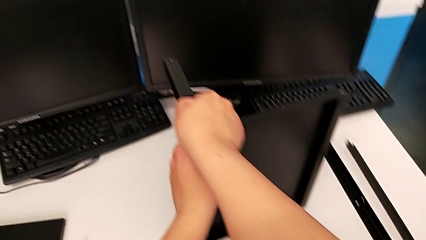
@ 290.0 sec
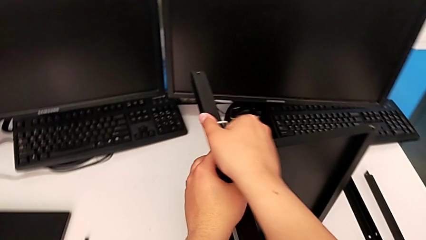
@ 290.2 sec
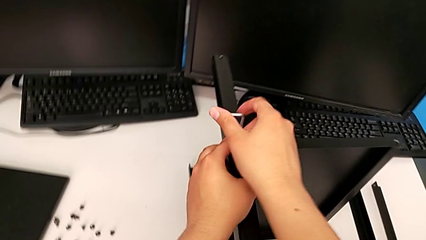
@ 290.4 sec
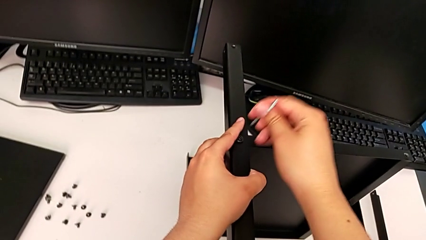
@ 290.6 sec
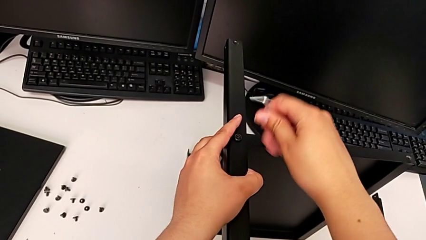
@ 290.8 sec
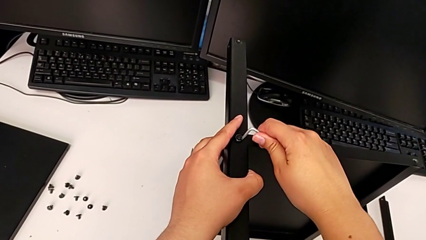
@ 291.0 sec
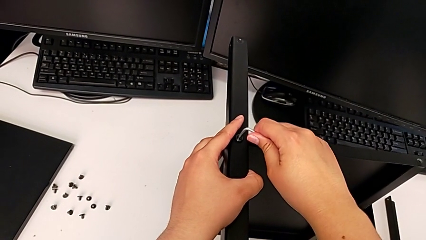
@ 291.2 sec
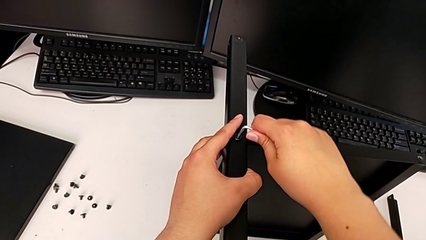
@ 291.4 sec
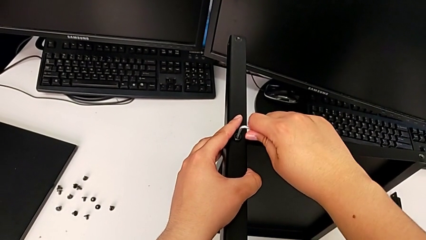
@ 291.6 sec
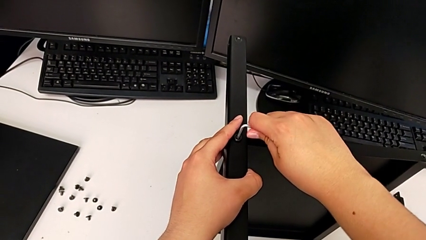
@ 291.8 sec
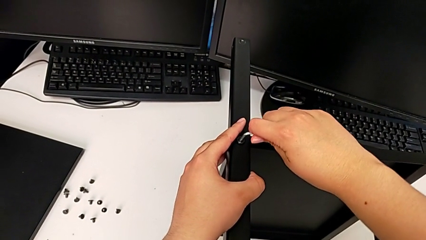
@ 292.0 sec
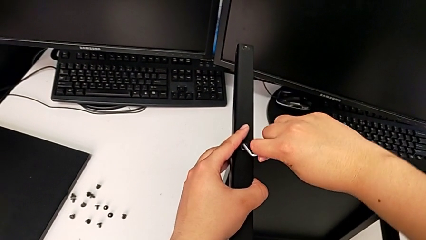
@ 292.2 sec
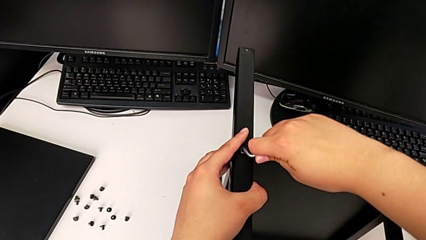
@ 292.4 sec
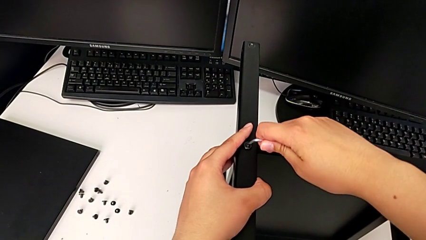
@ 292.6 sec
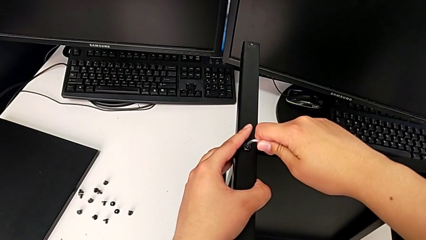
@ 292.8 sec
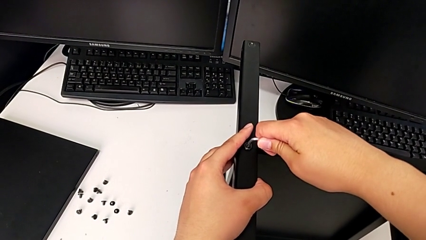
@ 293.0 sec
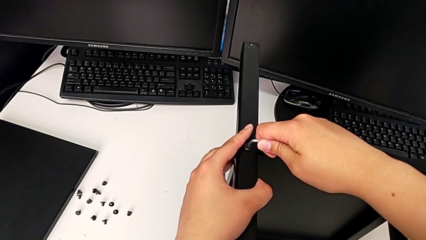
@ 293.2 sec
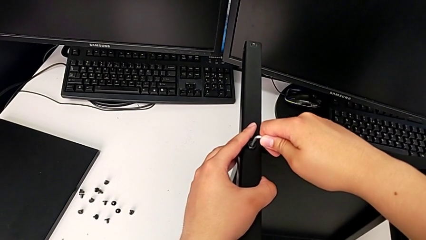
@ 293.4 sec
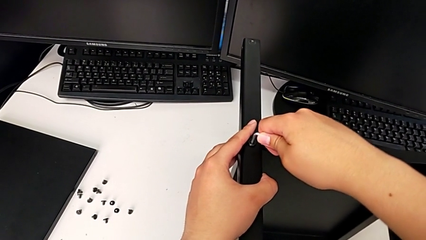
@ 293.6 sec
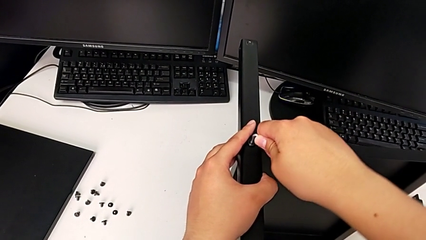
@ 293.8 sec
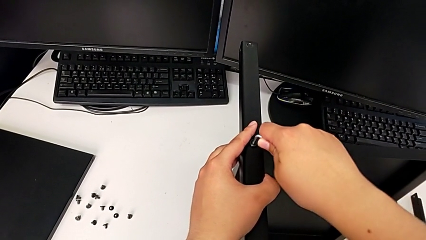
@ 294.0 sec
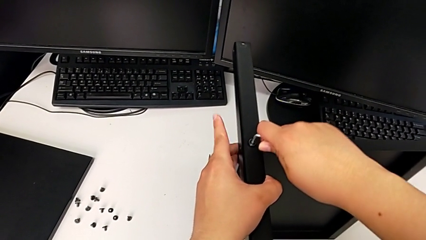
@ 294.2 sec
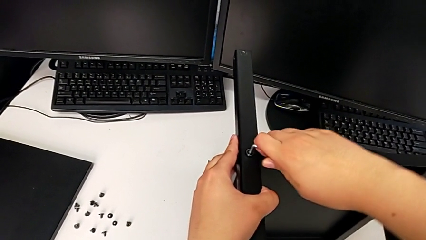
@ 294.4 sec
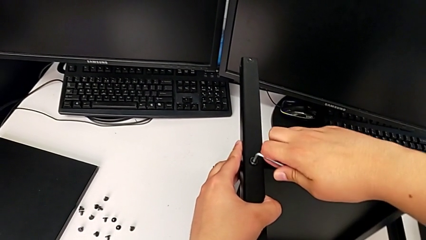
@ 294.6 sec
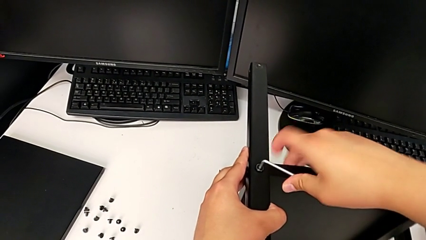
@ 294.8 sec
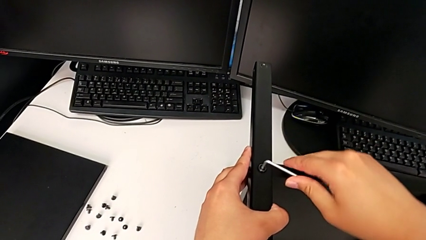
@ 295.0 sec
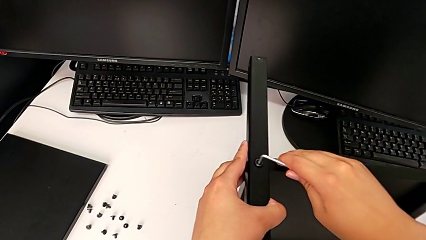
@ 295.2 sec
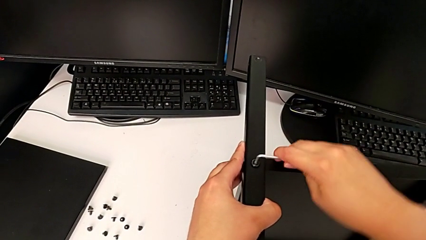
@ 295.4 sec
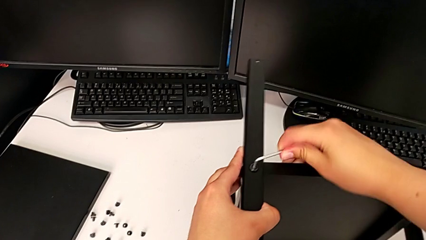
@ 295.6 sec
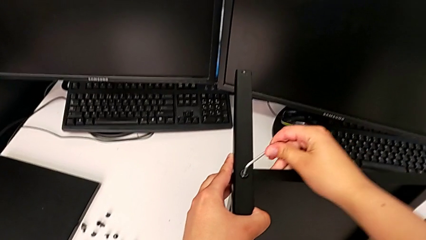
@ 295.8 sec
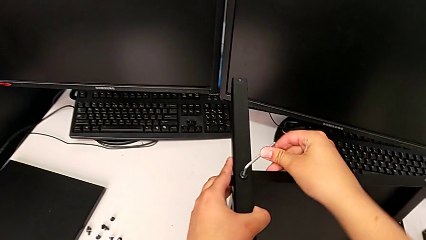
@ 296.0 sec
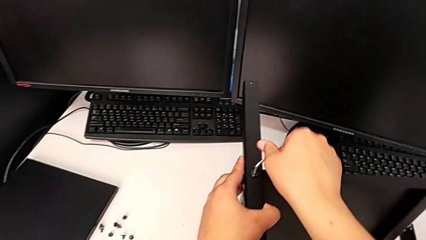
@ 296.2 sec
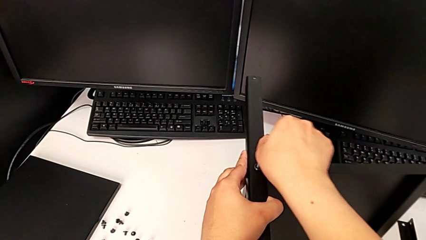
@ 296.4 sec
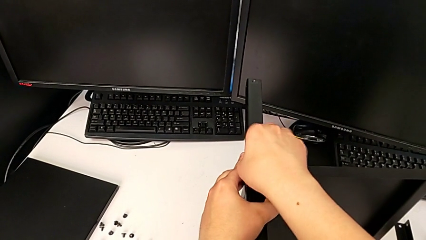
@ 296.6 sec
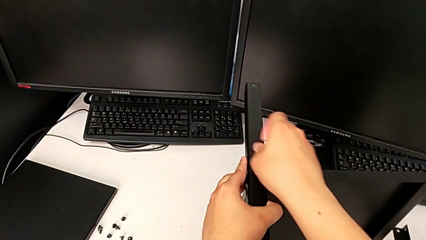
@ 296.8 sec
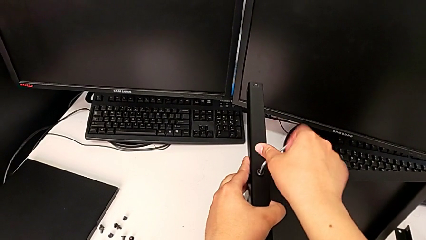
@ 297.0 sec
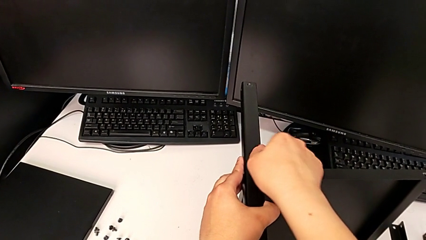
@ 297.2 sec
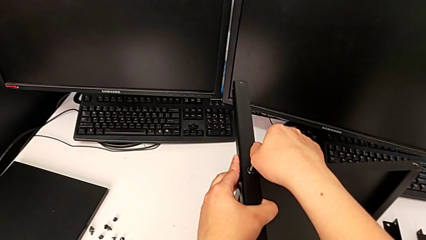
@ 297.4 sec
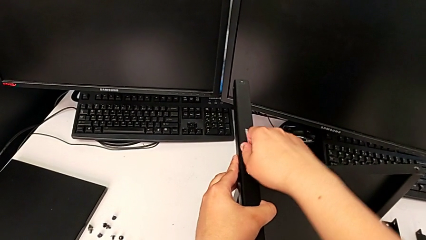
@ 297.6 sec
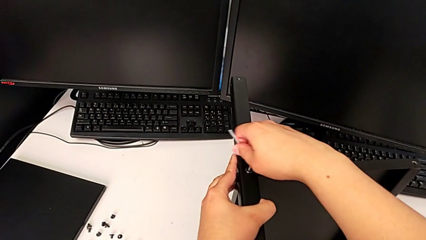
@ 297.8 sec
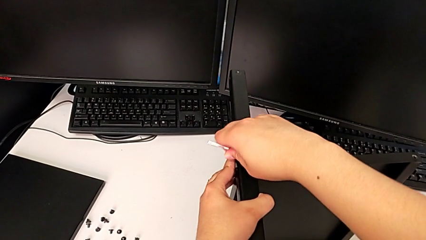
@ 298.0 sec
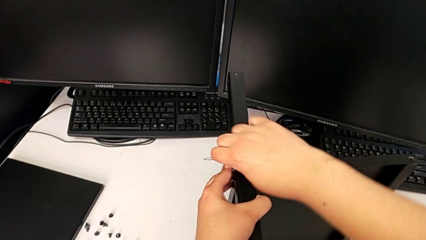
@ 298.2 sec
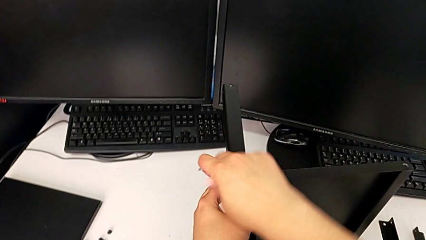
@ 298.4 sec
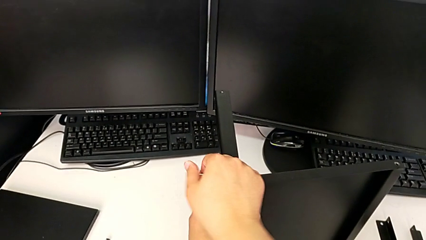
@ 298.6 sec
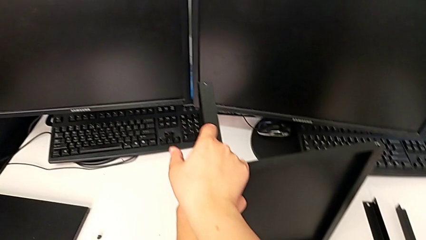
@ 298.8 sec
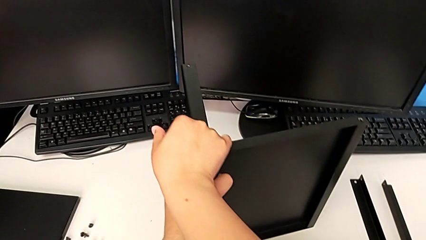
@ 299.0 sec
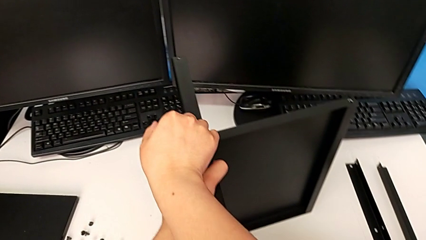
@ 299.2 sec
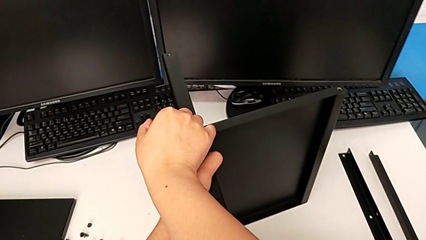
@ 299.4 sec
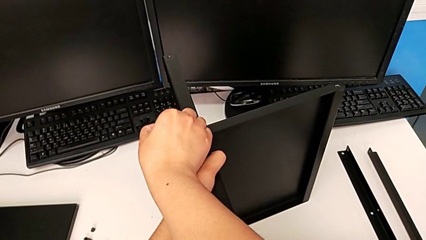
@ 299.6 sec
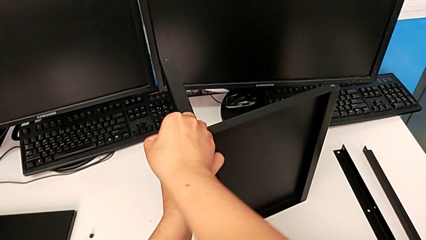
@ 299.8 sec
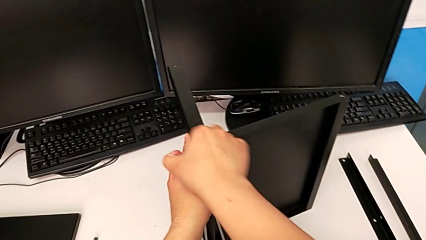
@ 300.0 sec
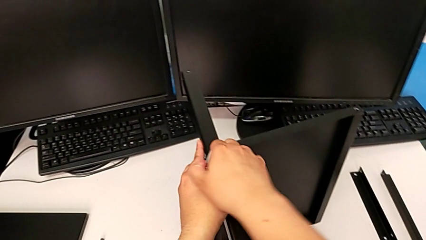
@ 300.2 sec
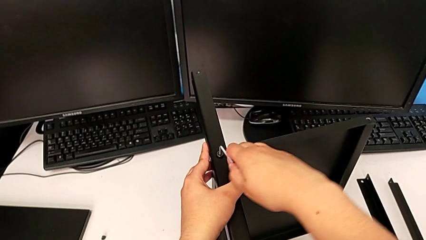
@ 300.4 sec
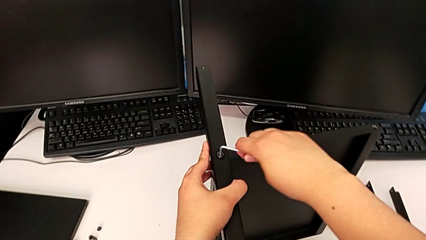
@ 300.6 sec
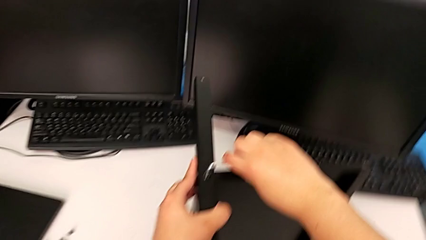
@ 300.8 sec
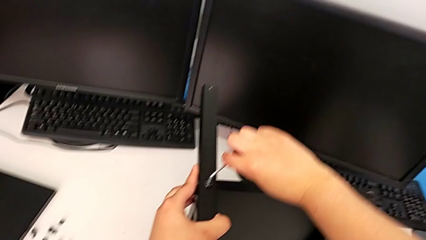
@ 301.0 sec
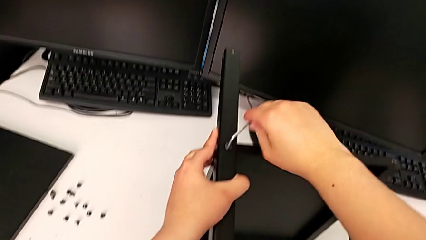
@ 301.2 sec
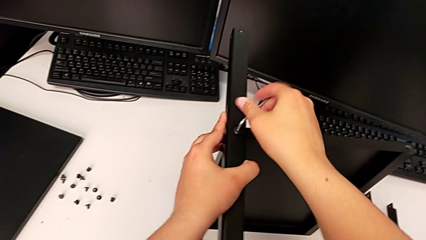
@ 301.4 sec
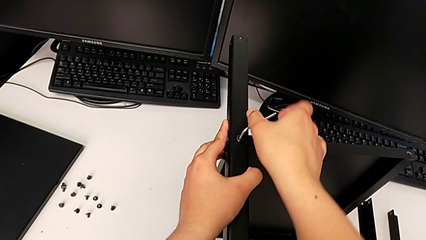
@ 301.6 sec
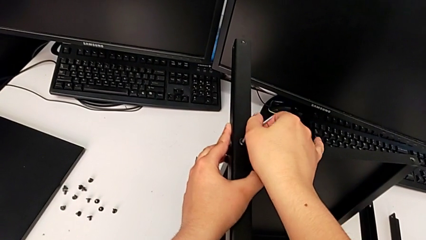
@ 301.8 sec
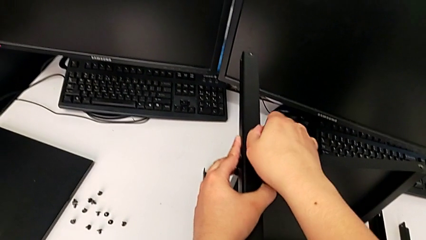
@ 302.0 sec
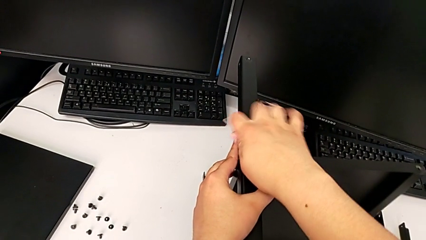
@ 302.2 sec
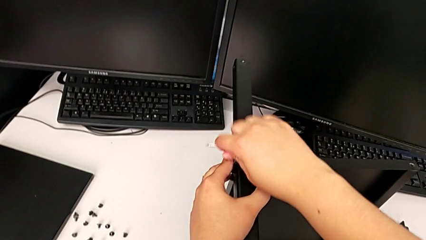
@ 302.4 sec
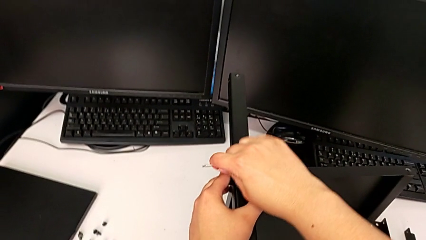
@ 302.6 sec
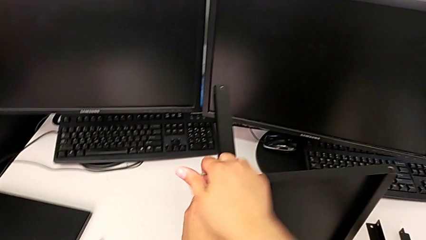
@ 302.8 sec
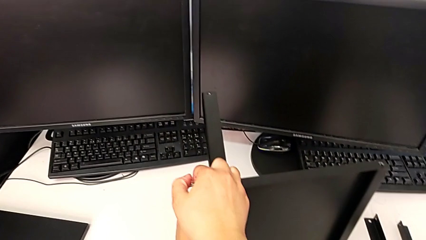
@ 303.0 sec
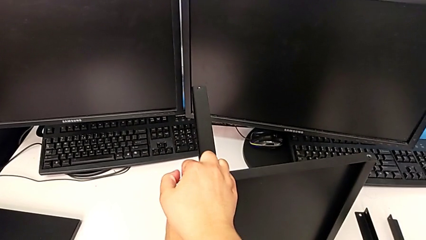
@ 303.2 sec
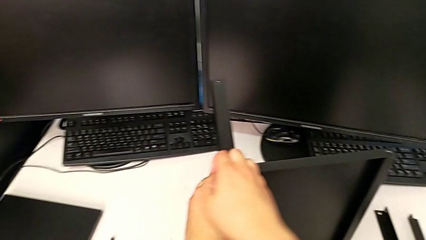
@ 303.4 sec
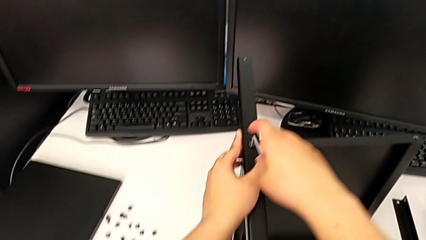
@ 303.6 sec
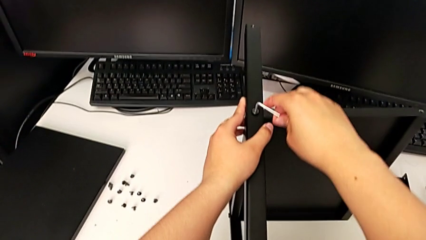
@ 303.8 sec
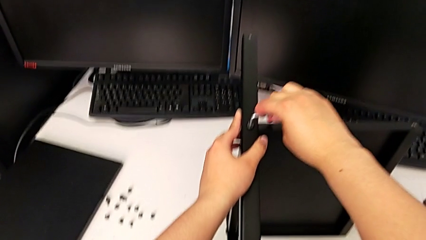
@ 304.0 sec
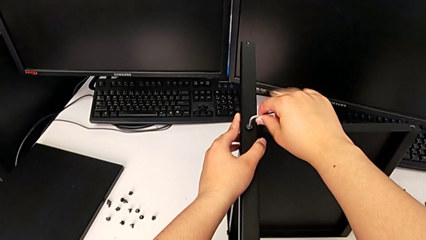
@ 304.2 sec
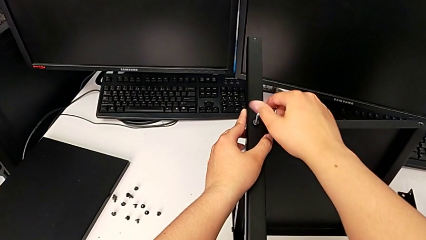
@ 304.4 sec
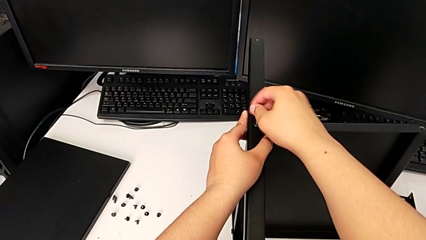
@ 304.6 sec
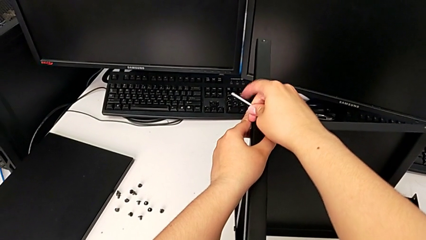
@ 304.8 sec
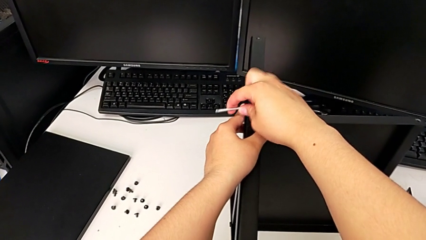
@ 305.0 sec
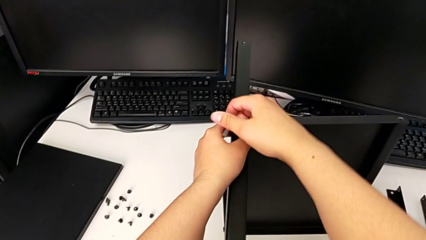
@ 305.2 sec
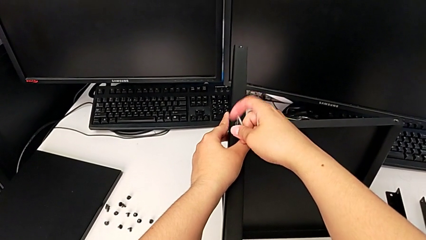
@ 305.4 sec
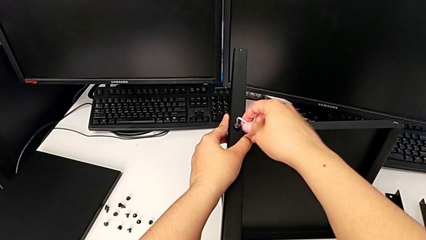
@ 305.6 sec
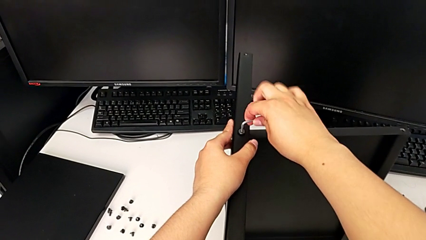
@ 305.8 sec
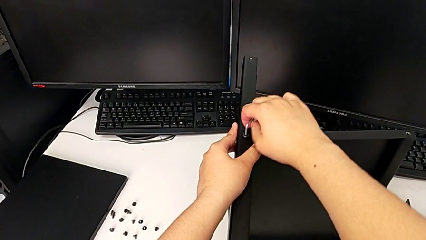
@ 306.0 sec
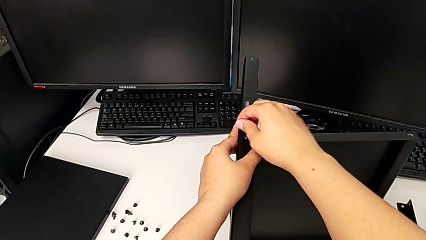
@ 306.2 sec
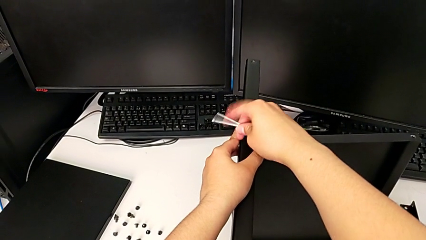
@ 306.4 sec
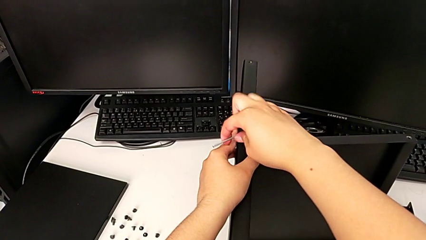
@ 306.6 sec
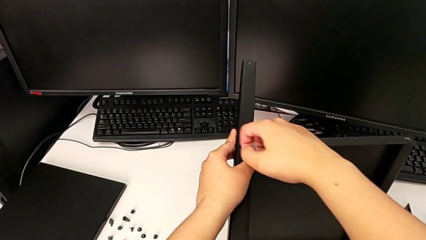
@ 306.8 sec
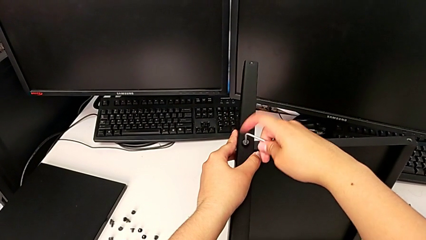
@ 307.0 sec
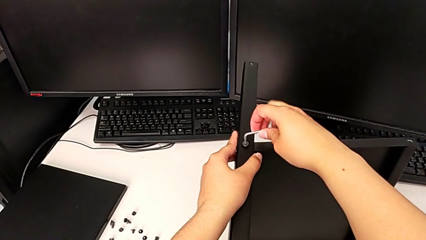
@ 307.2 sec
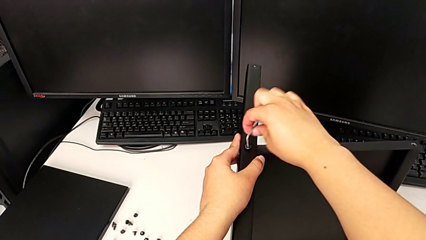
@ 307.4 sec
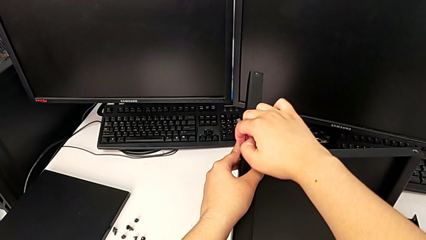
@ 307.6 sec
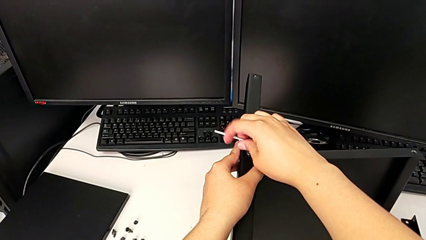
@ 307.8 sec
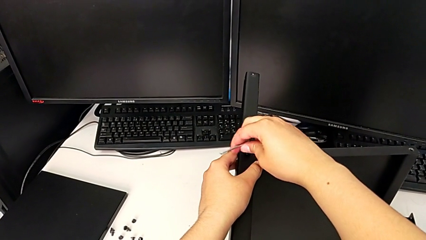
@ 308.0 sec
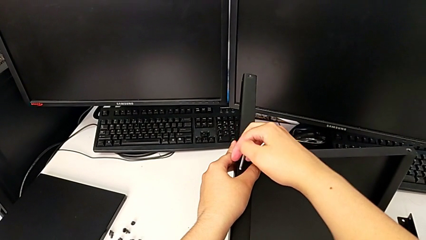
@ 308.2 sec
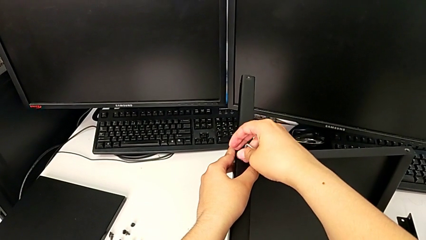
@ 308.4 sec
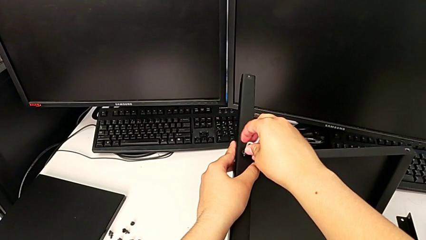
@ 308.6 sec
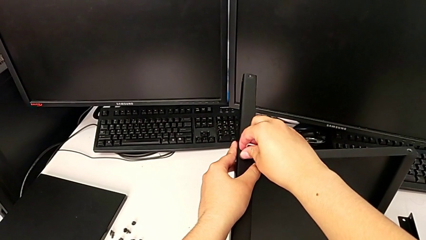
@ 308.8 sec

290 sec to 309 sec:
The camera wearer is disassembling the third leg of the shelf. They keep unscrewing the hex socket head.
